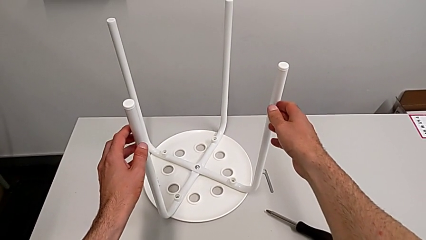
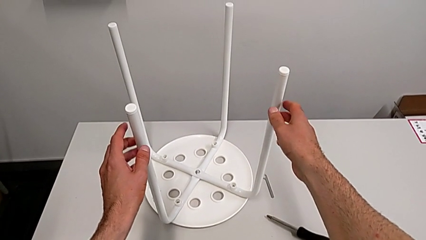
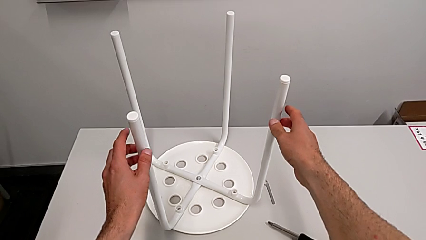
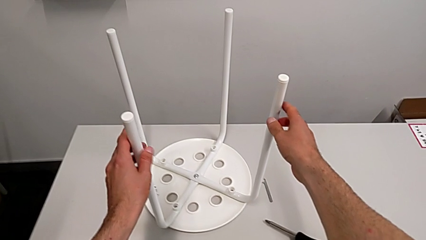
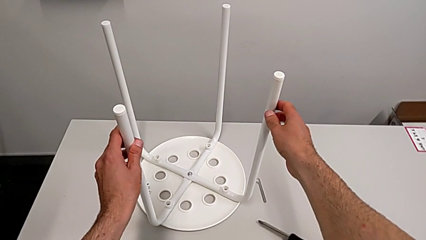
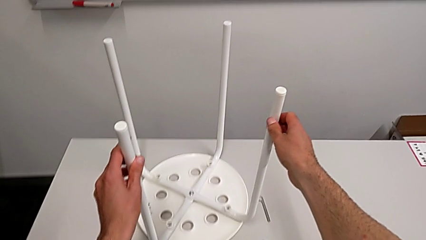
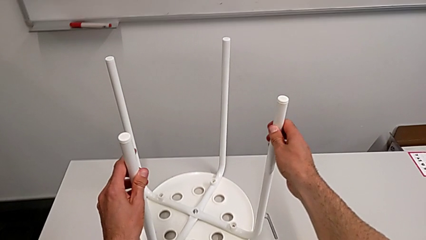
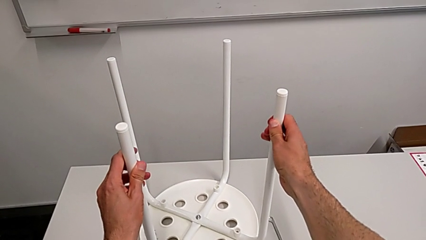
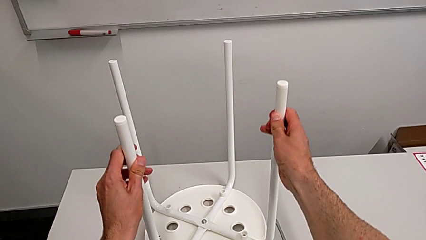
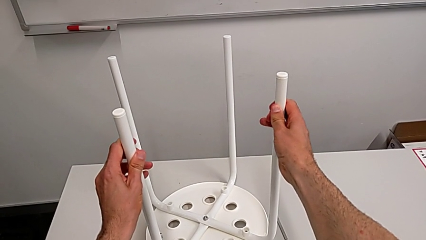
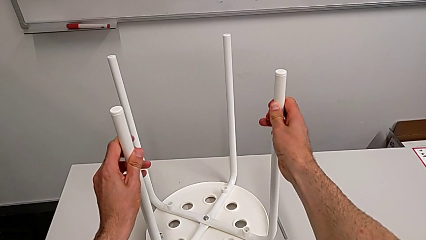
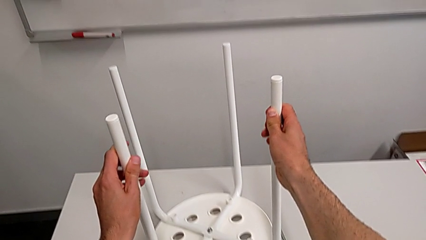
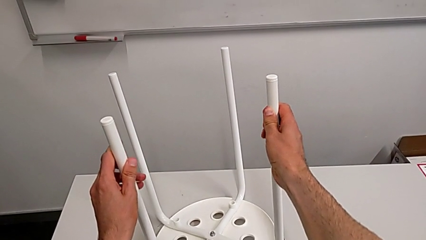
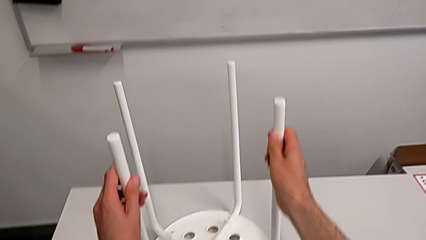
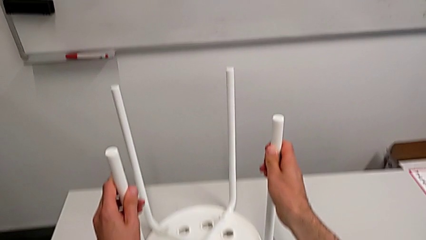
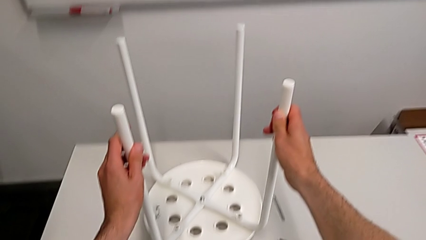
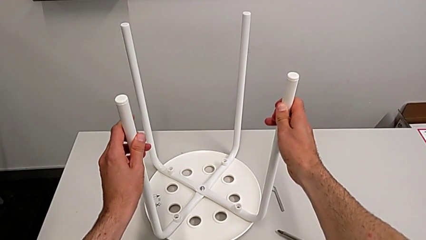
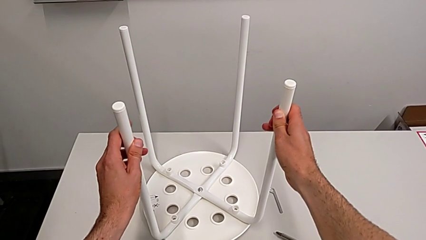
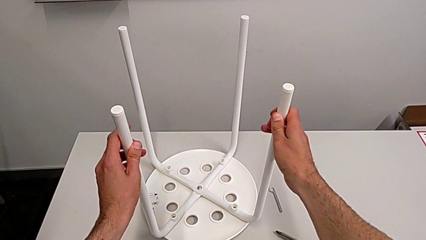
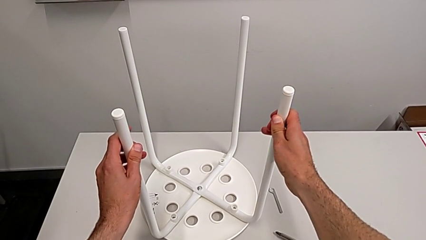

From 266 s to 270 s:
The camera wearer is tightening the hex nut. They lift the stool and place it.
